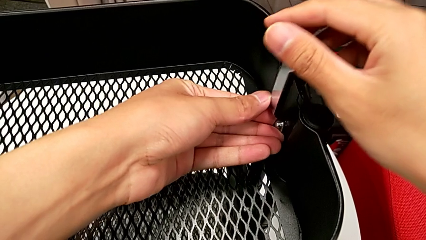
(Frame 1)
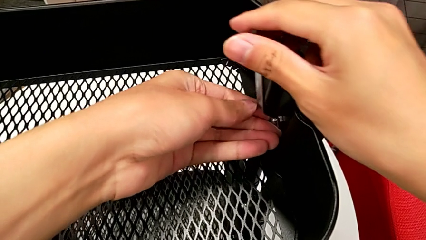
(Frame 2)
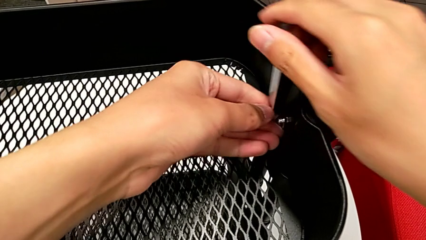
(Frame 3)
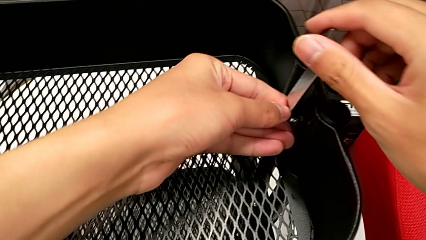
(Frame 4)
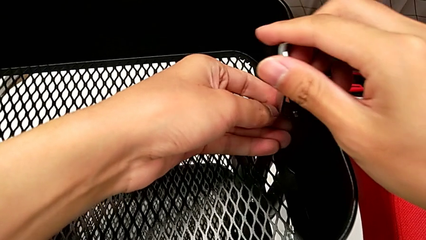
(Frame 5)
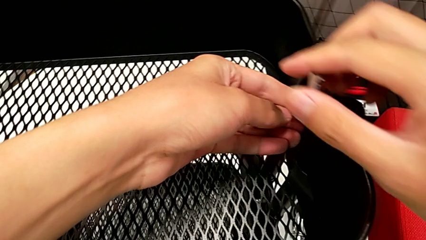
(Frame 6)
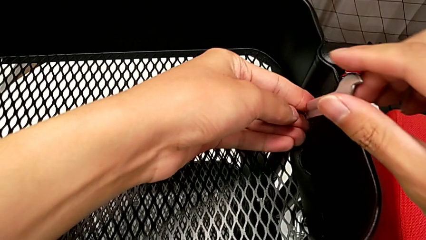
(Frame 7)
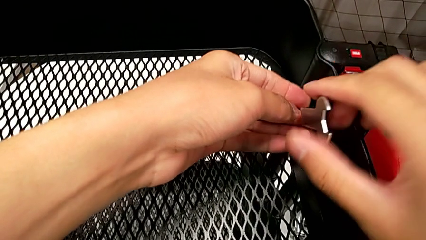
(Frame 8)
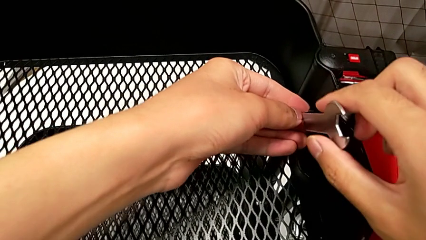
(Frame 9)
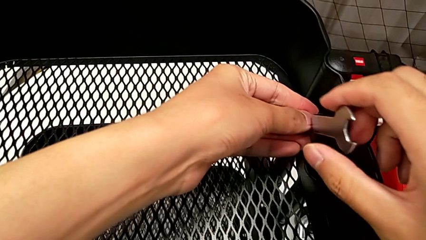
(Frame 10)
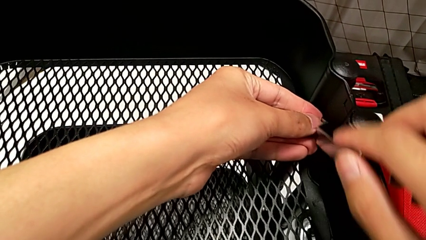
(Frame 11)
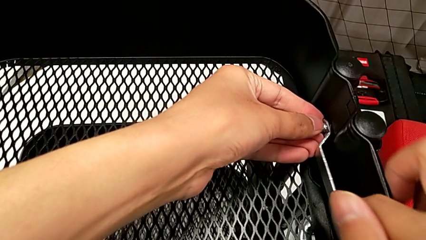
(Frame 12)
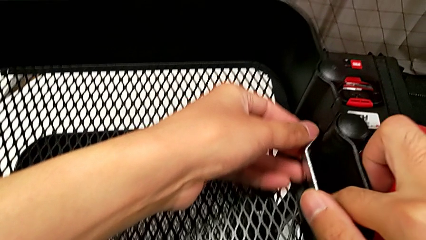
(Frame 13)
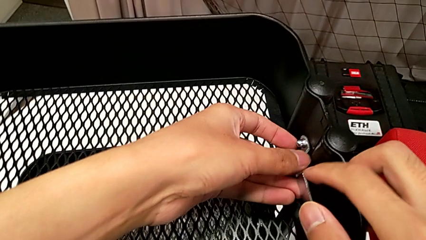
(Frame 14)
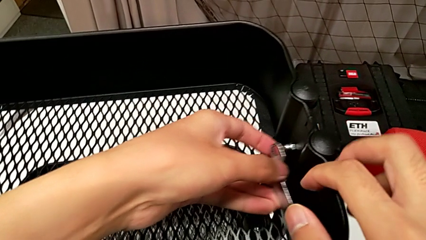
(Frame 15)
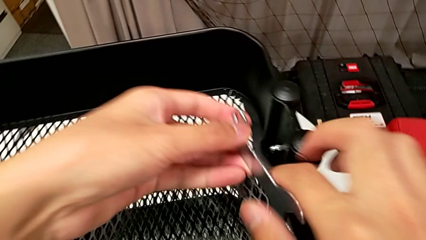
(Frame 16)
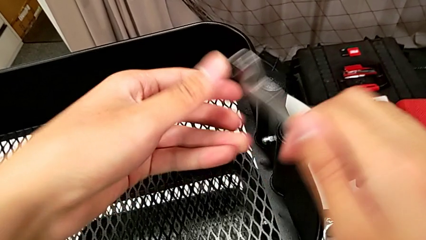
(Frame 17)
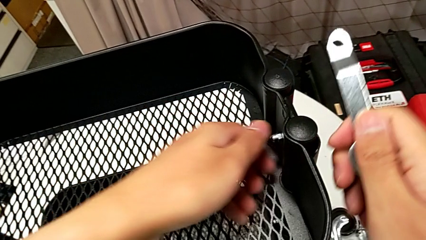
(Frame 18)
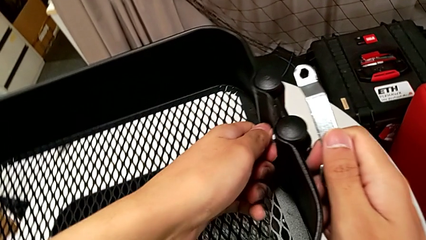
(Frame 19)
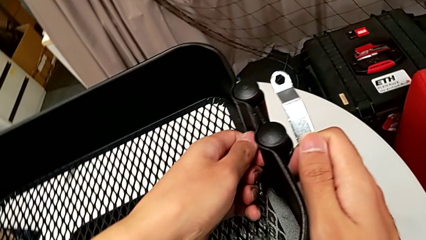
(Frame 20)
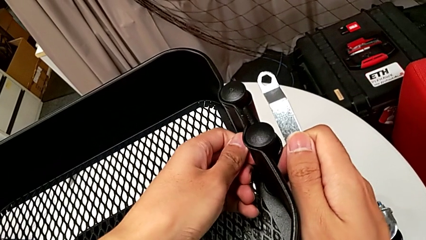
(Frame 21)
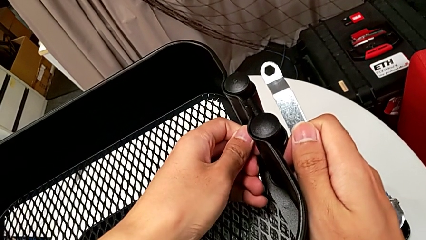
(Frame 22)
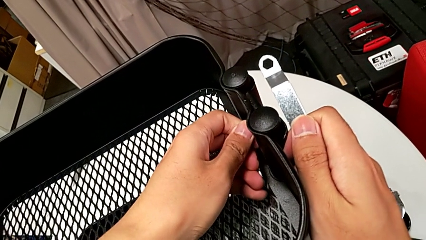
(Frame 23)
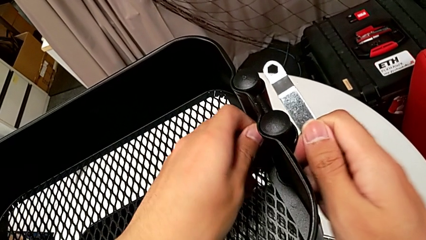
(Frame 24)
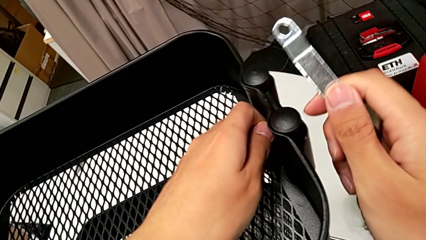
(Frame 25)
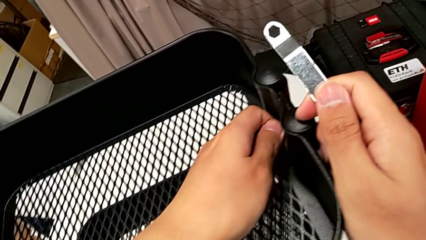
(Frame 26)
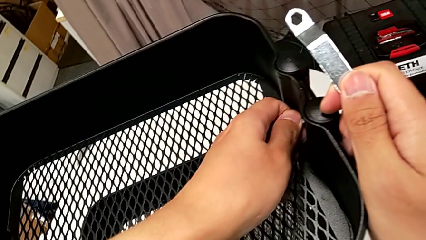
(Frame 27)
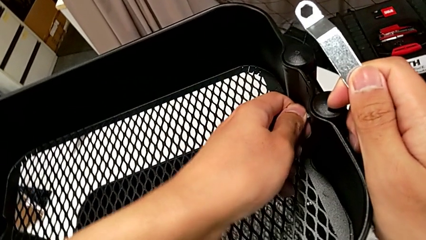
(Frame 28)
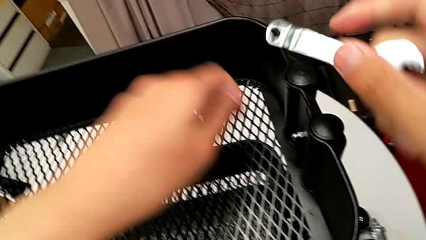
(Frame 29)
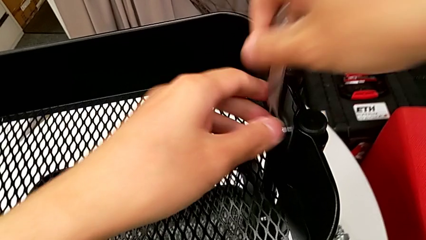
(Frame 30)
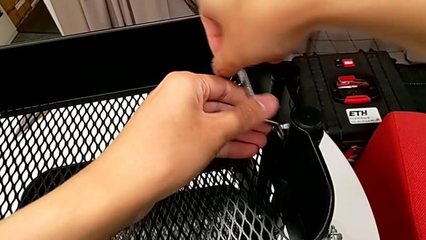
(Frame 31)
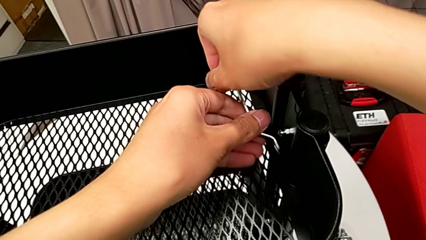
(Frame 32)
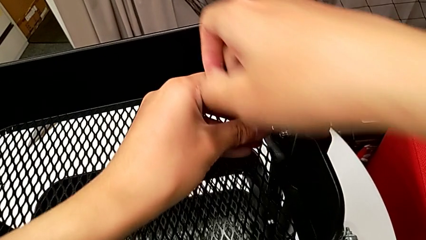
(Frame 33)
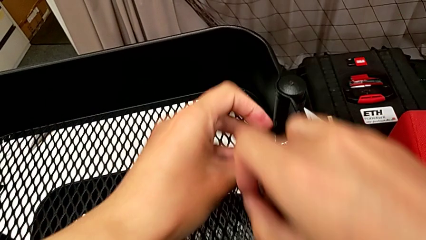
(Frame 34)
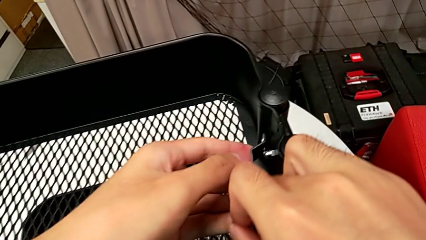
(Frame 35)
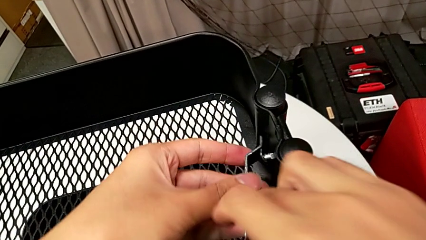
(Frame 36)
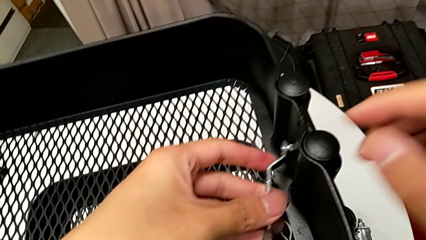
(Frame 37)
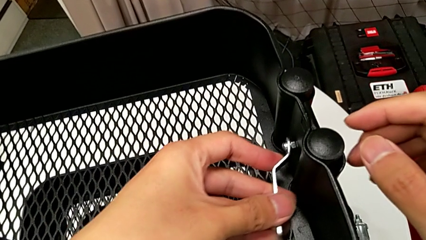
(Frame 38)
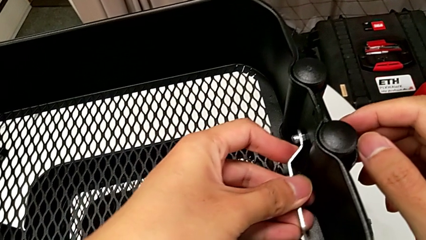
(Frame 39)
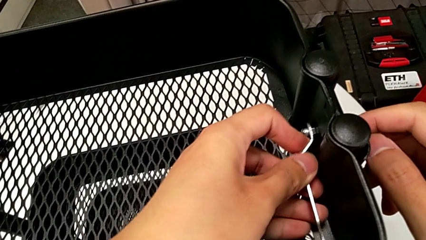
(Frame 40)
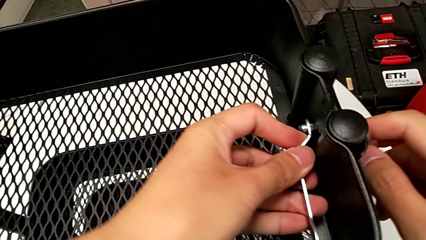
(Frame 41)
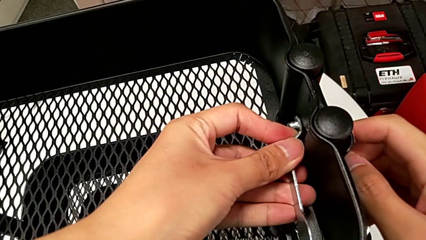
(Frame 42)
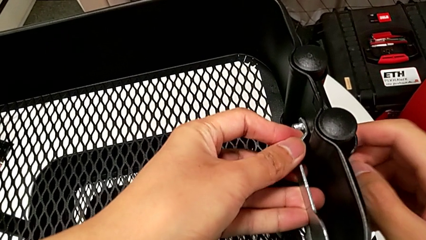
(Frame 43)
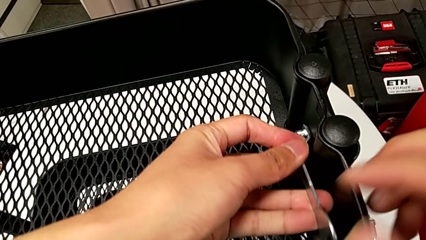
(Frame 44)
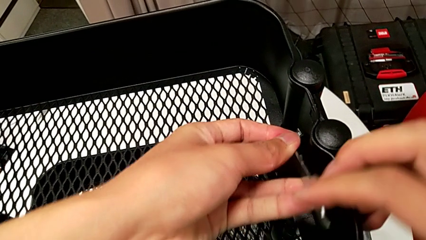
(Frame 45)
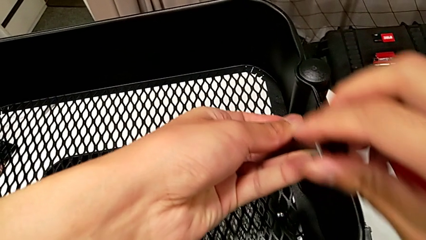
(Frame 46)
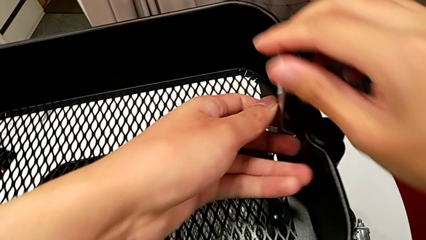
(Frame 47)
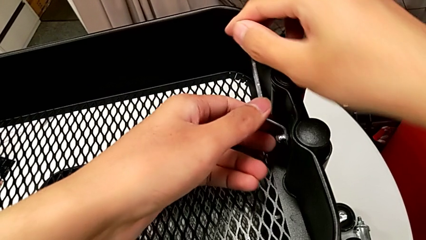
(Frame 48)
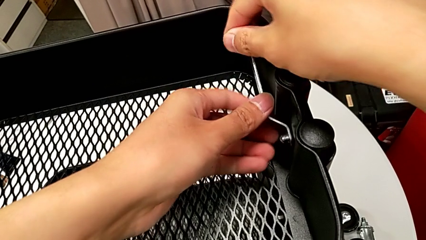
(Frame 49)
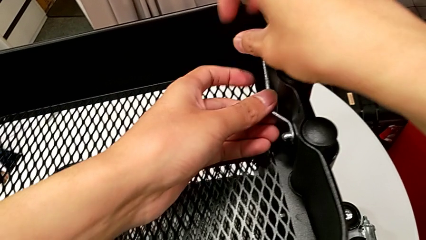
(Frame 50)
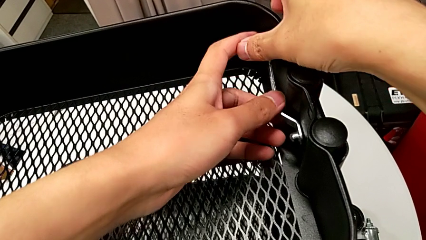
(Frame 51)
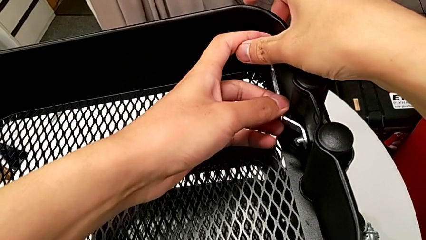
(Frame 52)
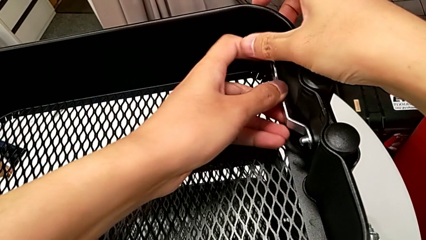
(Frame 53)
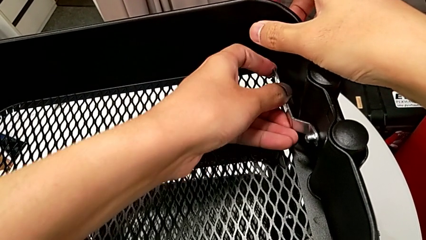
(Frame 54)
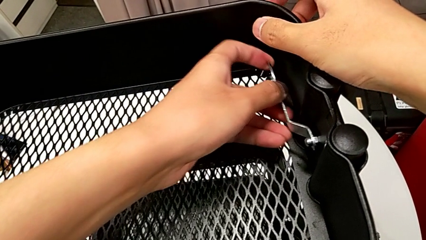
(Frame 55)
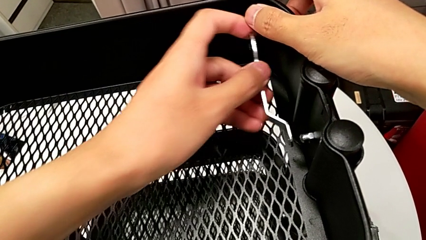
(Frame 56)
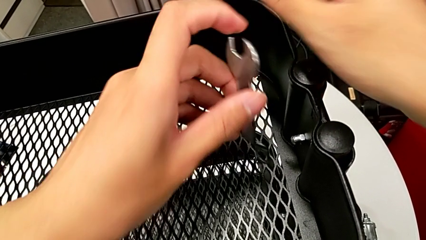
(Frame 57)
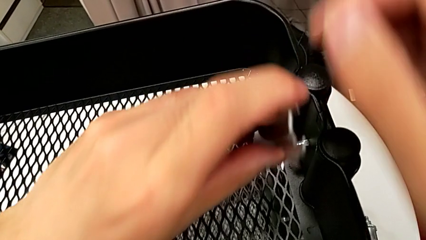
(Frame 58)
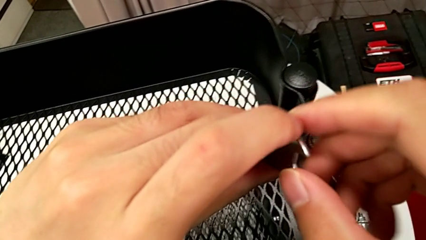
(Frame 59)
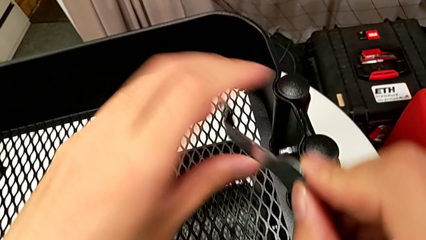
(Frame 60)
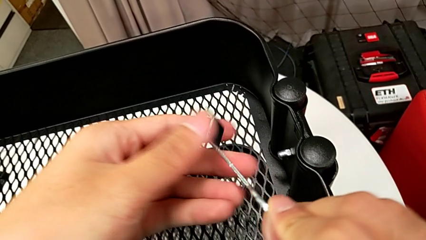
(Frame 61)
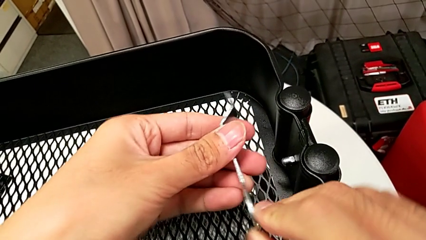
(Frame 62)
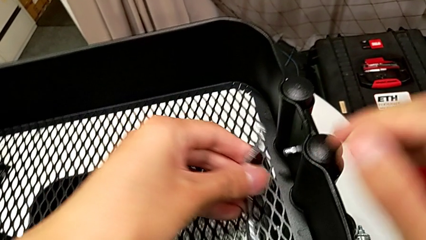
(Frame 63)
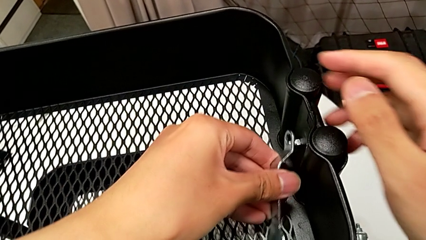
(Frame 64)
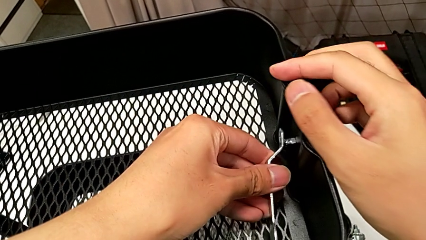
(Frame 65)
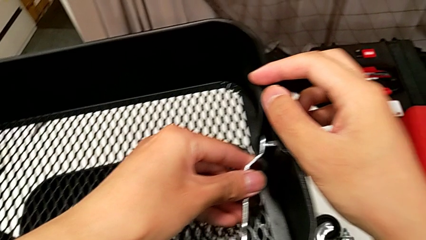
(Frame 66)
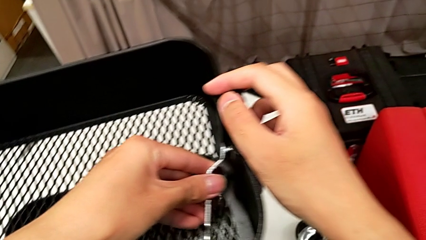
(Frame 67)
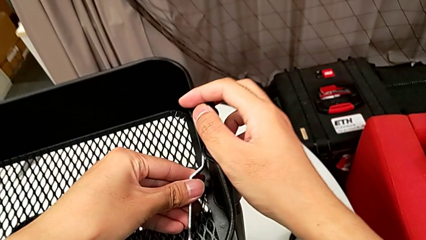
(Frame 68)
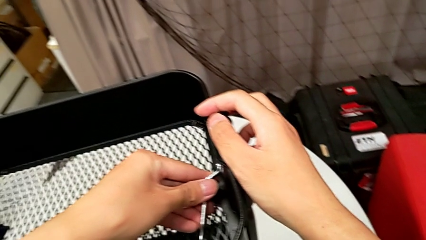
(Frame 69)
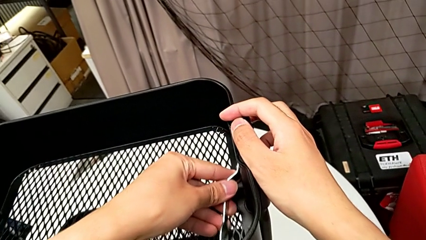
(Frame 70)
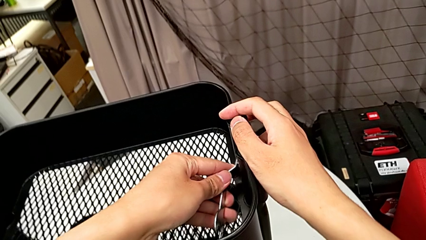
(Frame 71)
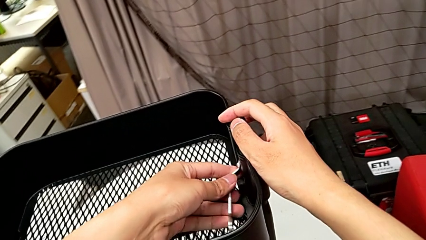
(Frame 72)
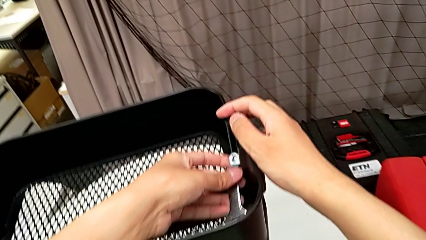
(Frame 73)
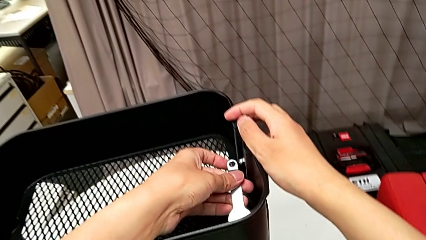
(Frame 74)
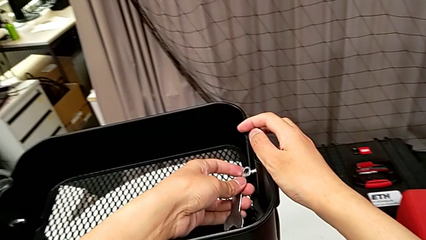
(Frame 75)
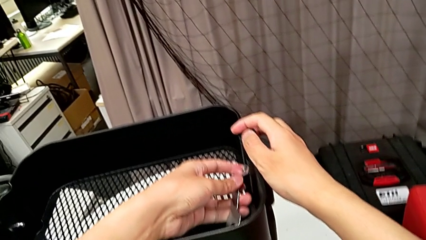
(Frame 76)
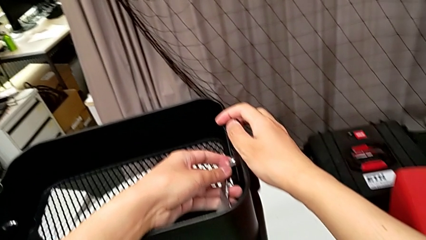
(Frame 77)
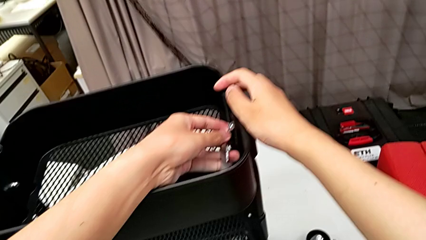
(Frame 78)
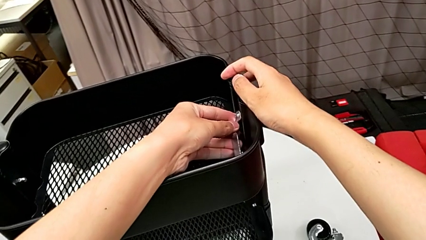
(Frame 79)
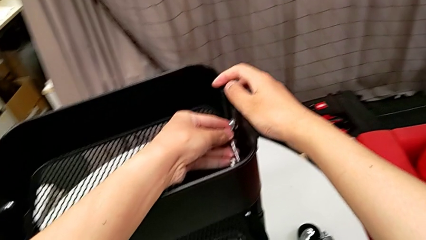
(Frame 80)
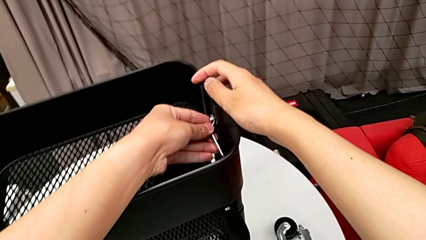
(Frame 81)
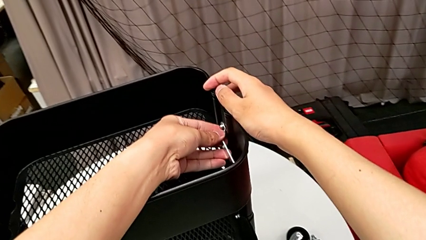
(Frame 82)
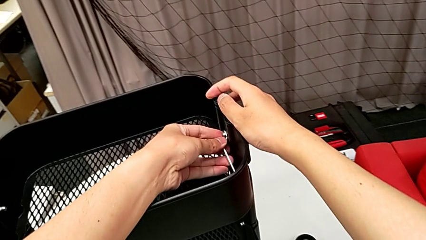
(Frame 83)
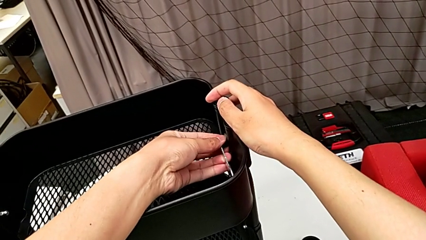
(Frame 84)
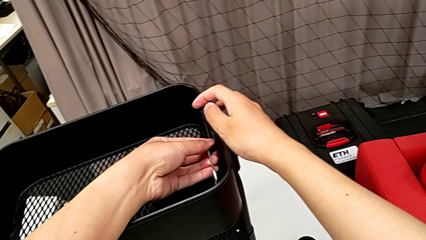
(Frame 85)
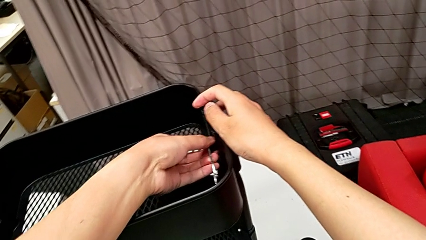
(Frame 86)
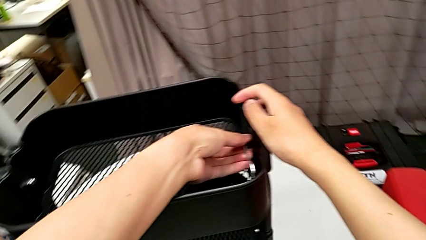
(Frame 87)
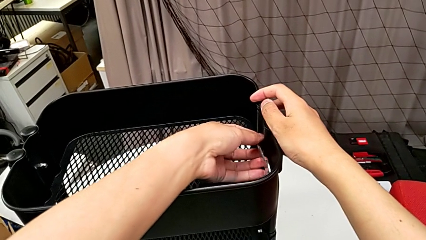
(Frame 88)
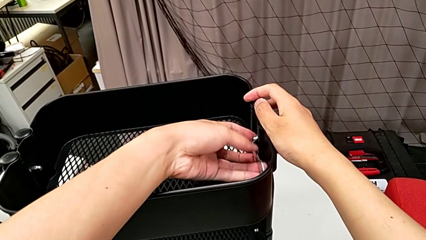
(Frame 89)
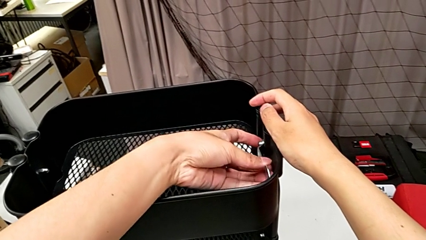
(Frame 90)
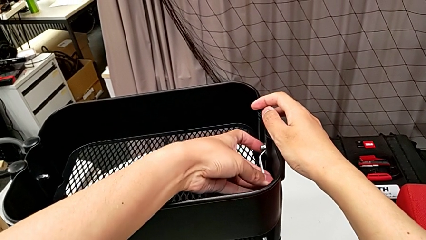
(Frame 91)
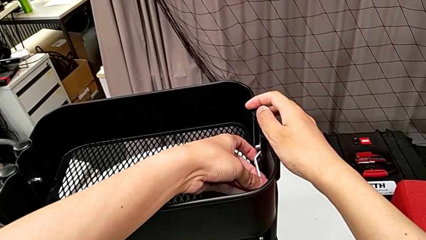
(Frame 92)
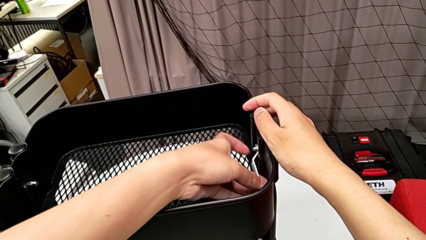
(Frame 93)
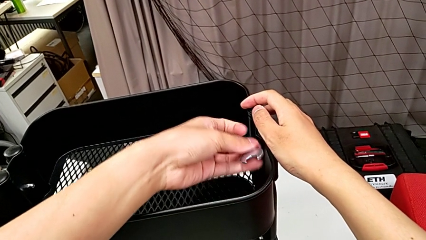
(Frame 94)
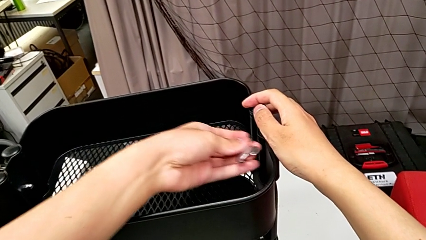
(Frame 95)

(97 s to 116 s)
The camera wearer is disassembling the top grid tray of the rolling cart. They unscrew the hexagonal wrench, withdraw it with the left hand, grab the hexagon cap nut with the right hand, unscrew it with the left hand, insert the hexagonal wrench, unscrew the hexagon cap nut, withdraw the hexagonal wrench, rotate it, insert it and withdraw it.
